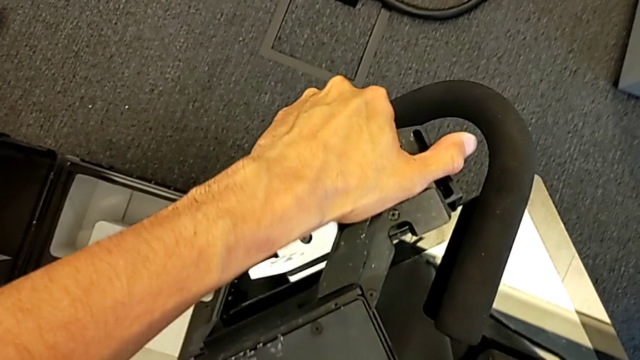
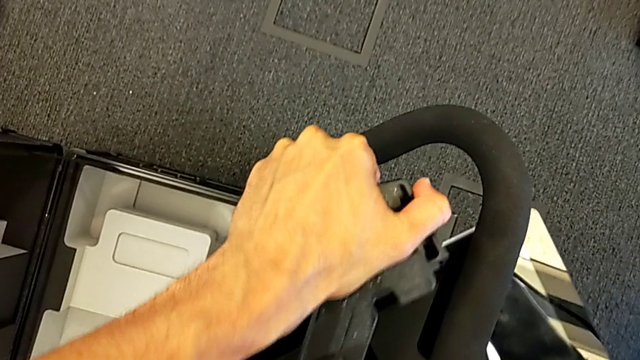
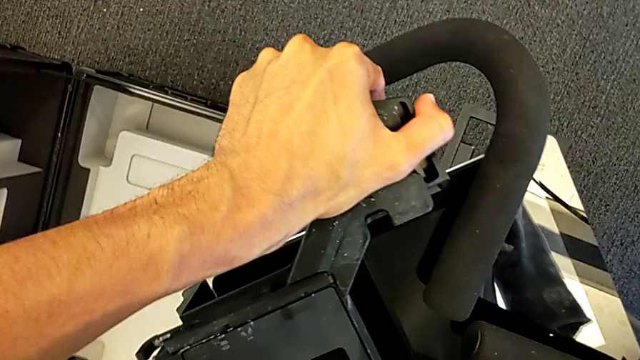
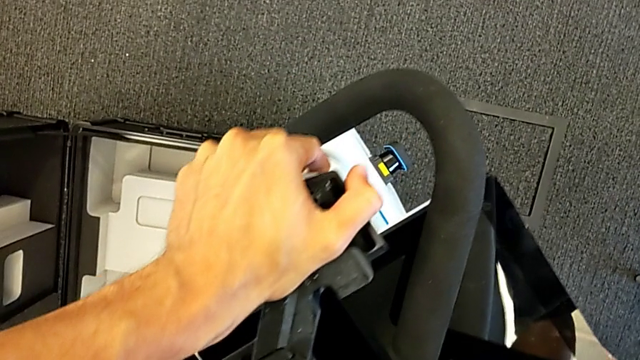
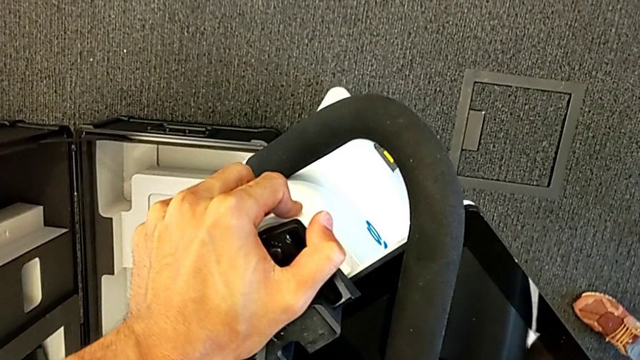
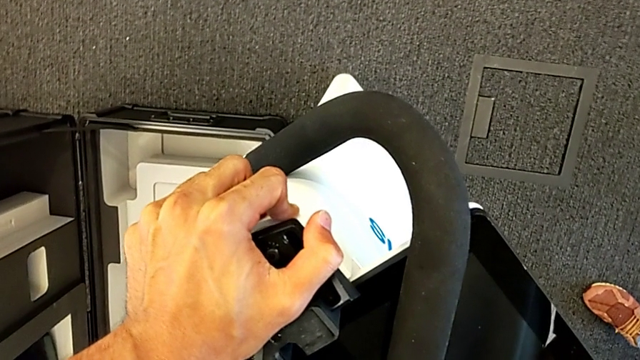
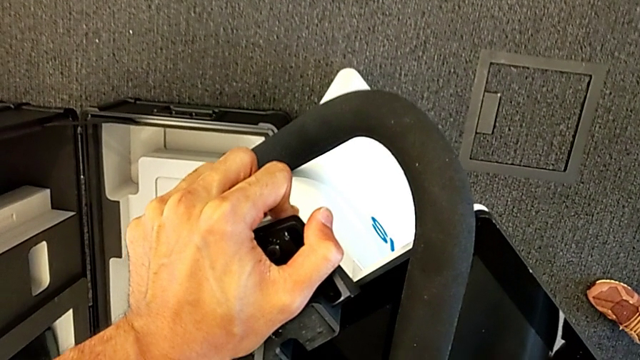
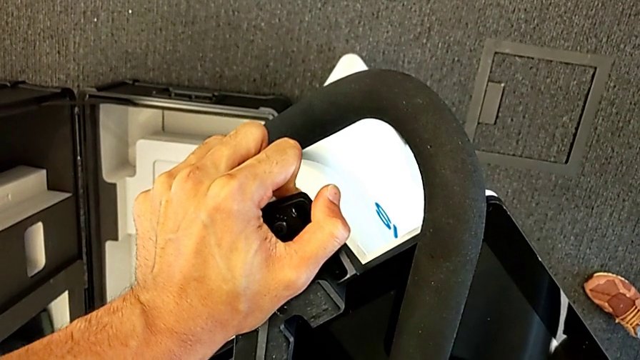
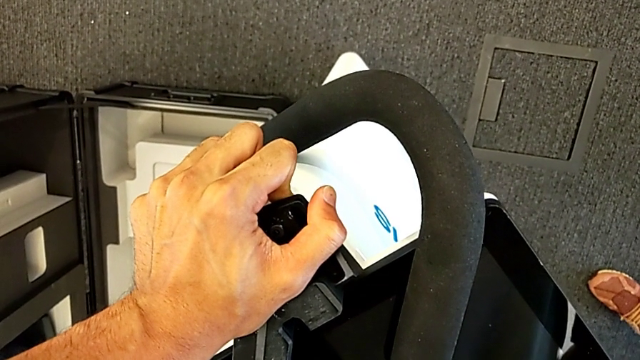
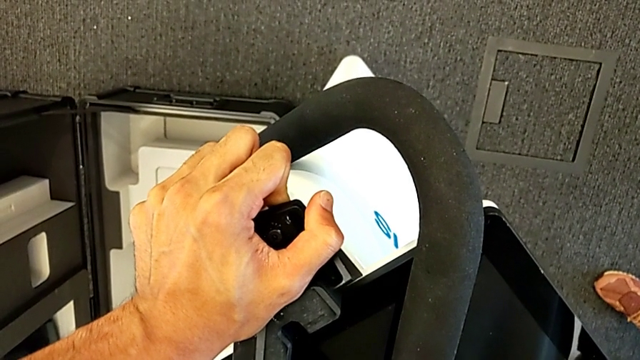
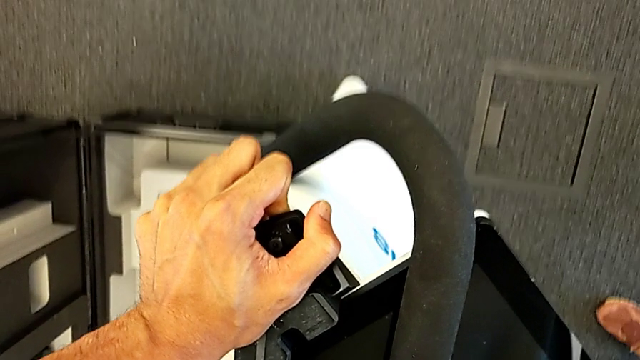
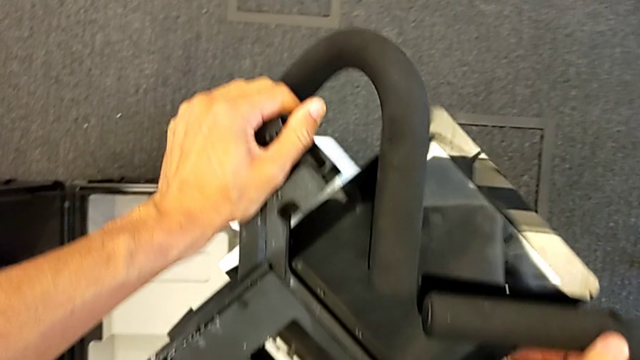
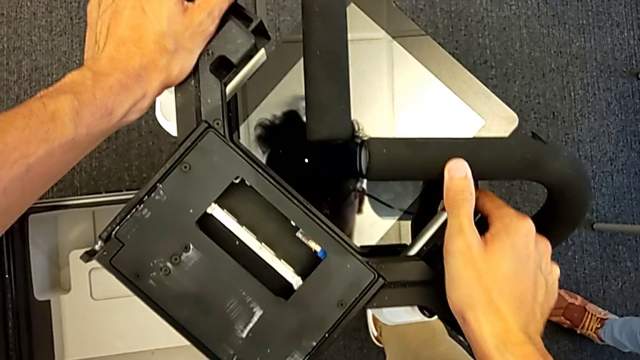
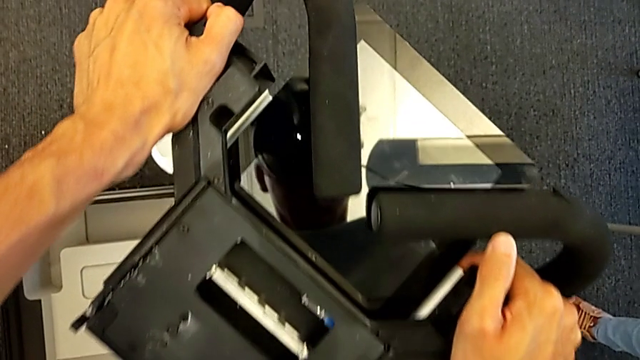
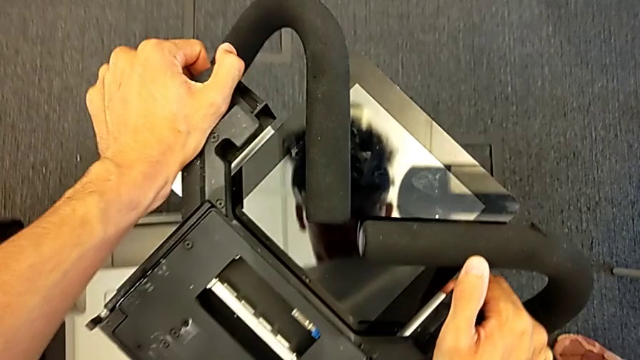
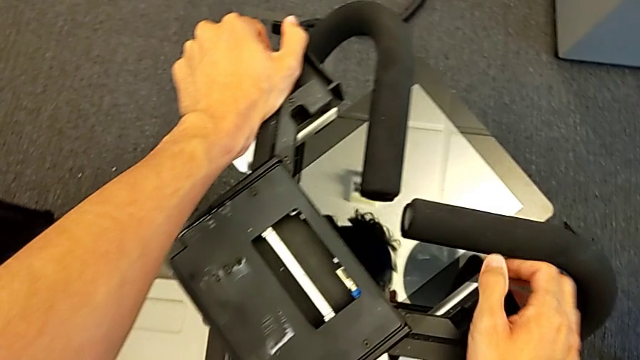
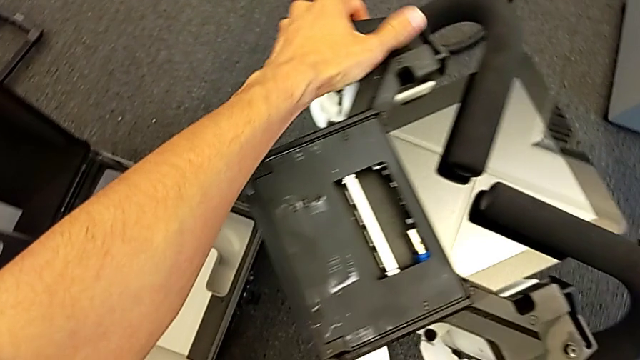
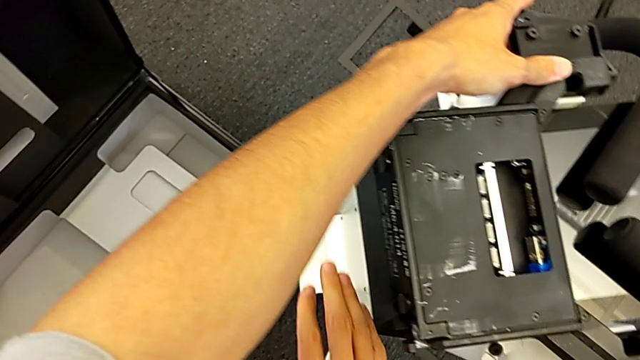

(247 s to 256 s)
The camera wearer is replacing the body. They push the M6 body.

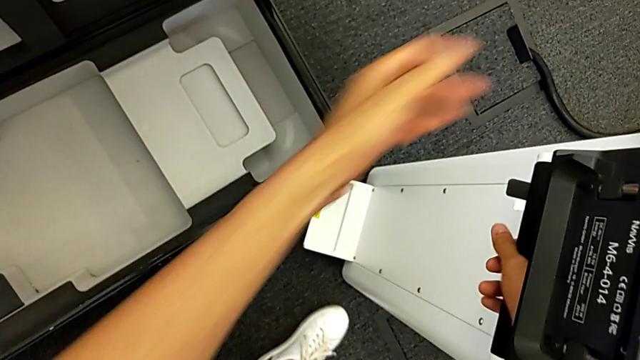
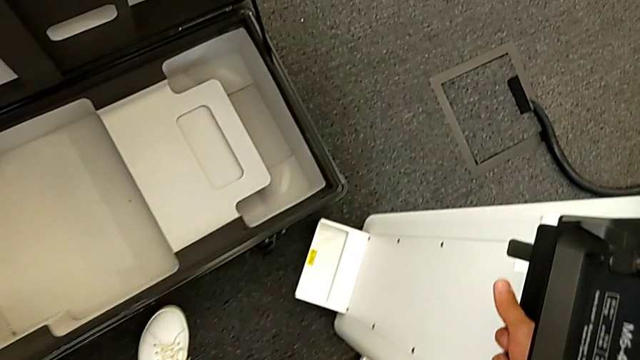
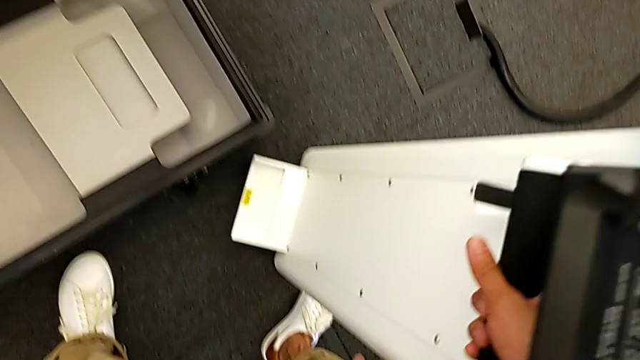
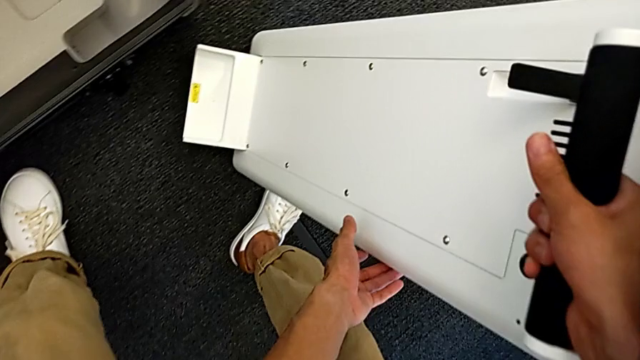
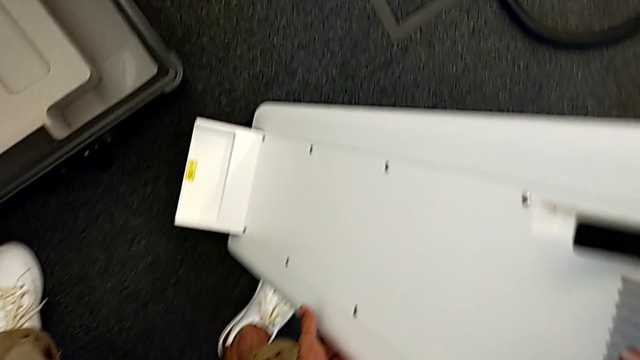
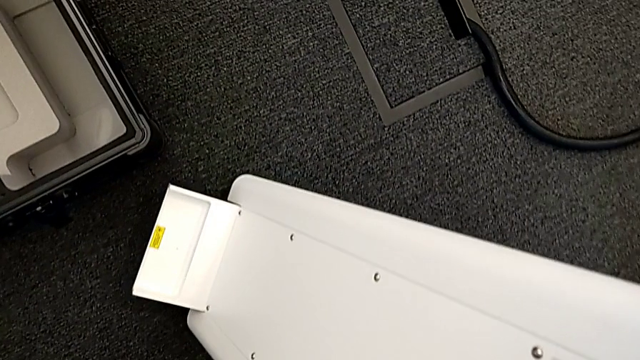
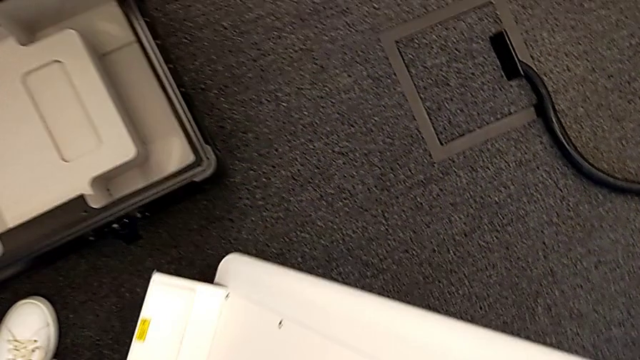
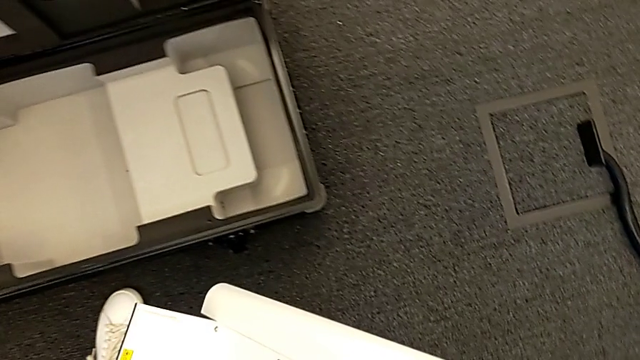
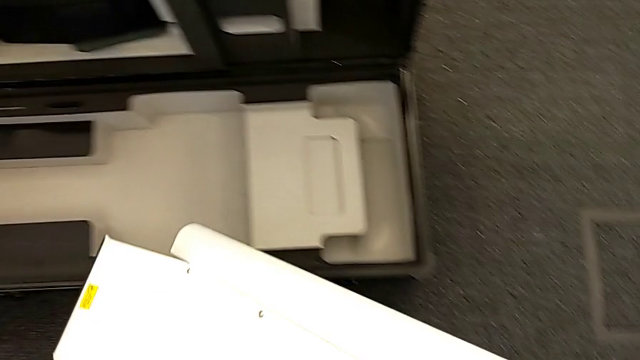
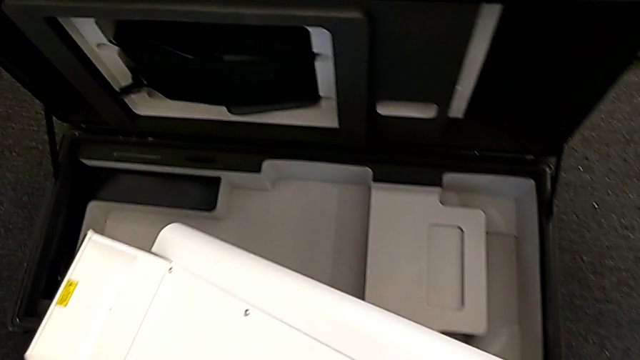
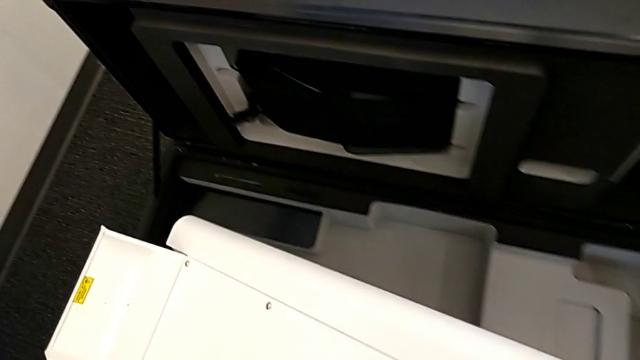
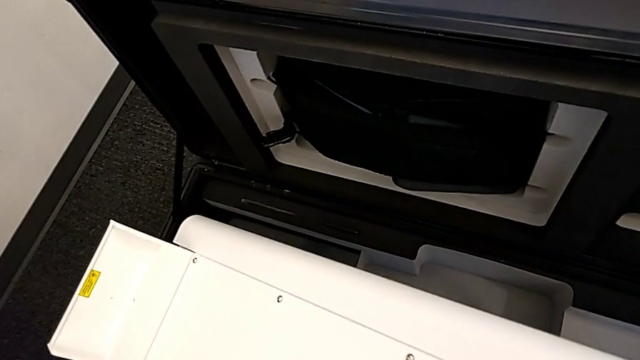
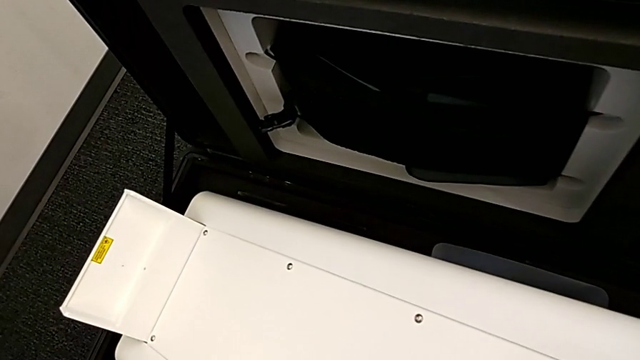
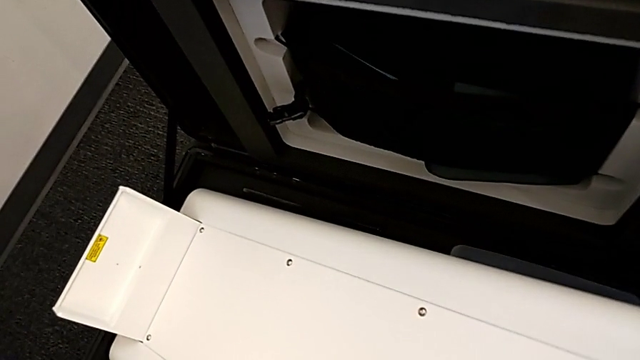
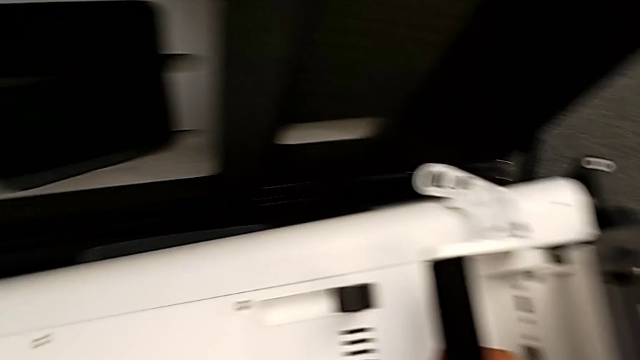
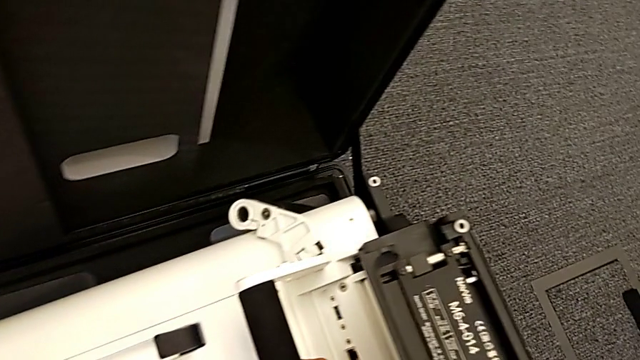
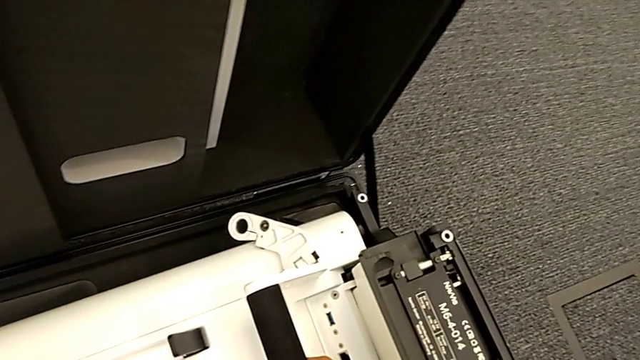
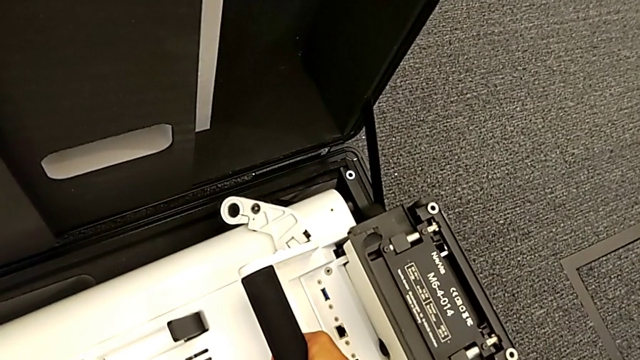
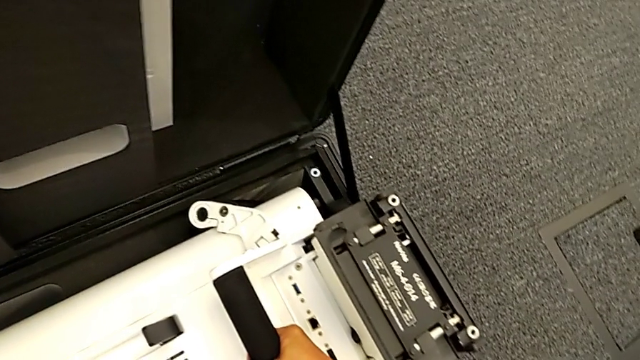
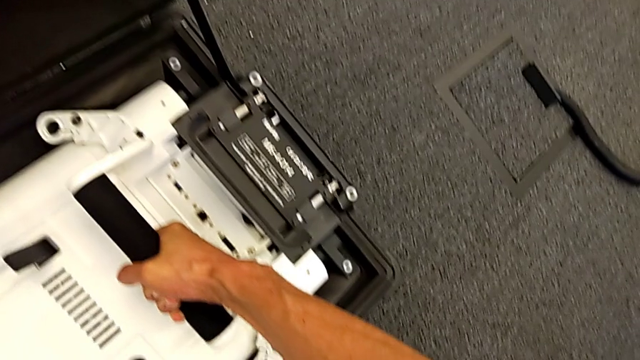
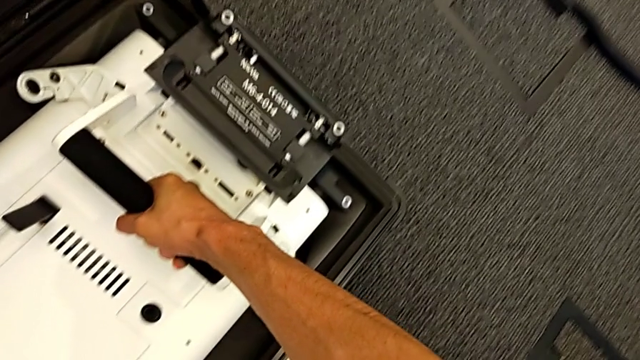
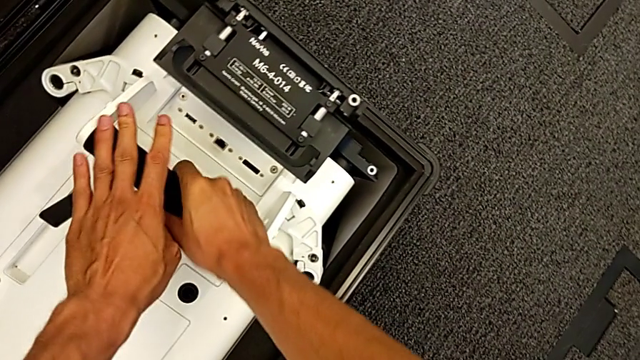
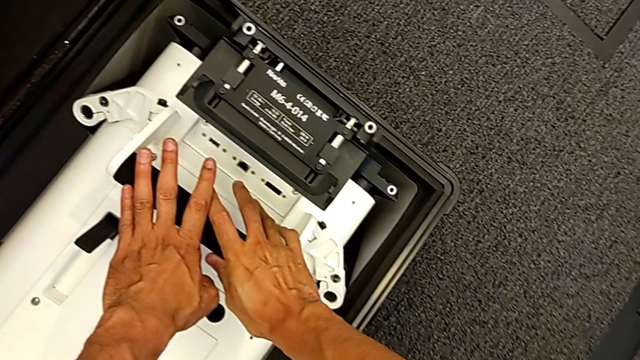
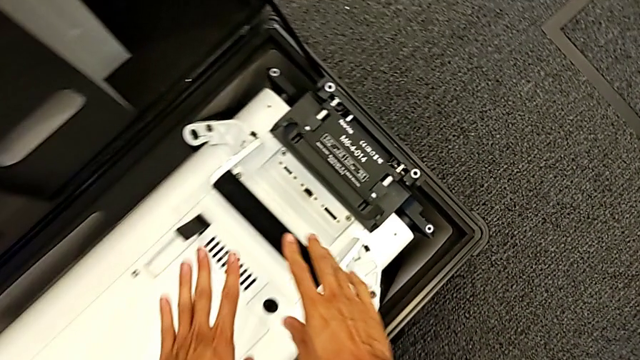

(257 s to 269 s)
The camera wearer puts the body in the box. They grab the M6 body, lift it and place it.
